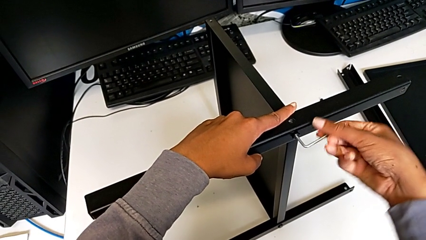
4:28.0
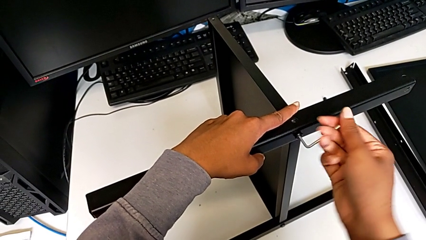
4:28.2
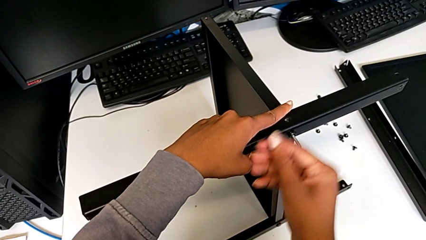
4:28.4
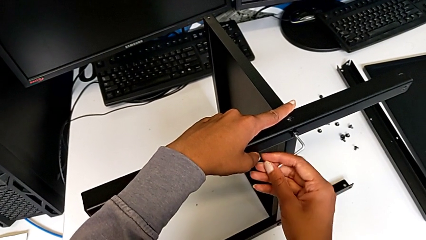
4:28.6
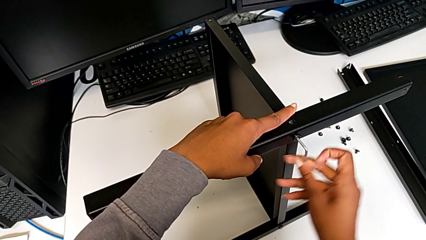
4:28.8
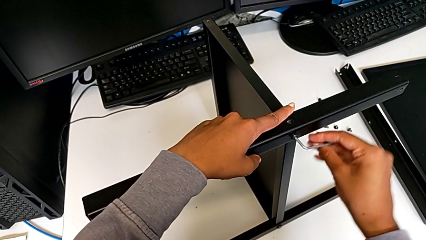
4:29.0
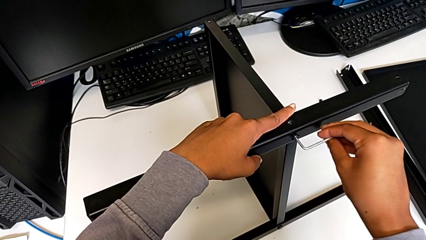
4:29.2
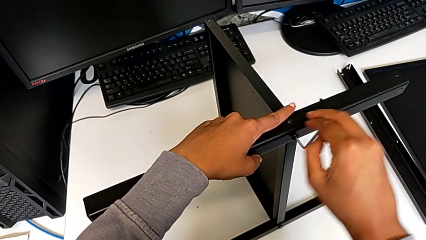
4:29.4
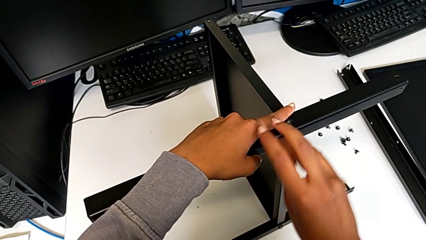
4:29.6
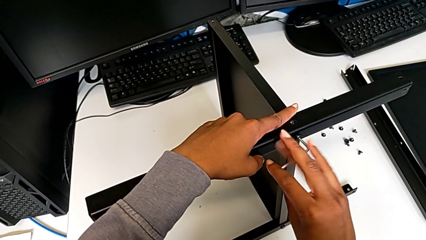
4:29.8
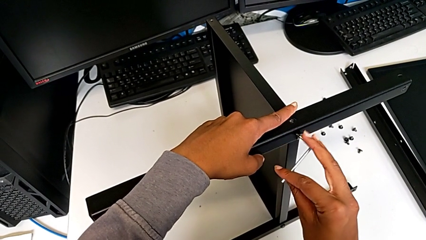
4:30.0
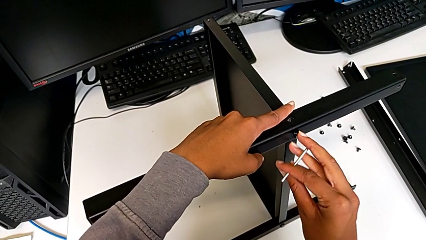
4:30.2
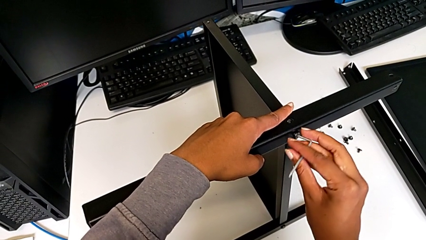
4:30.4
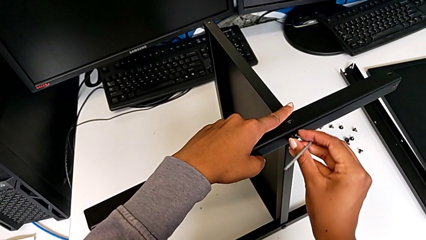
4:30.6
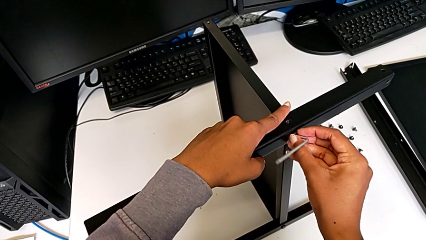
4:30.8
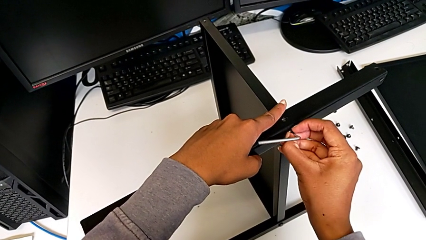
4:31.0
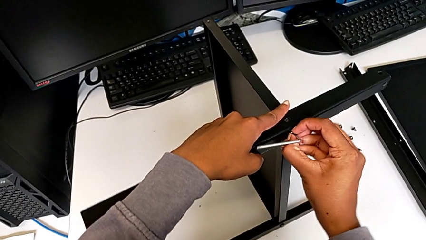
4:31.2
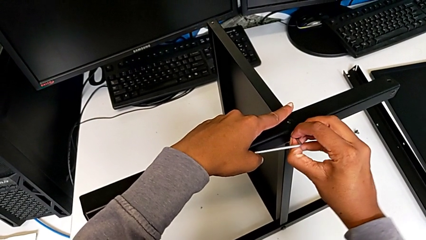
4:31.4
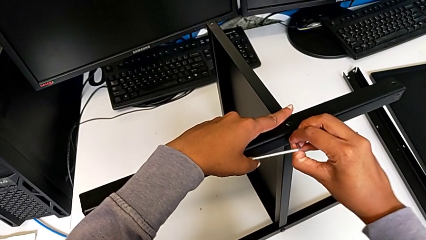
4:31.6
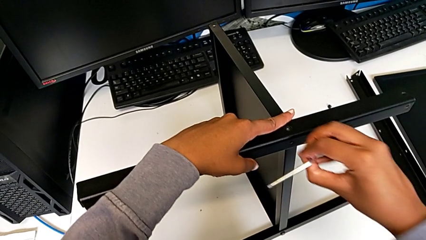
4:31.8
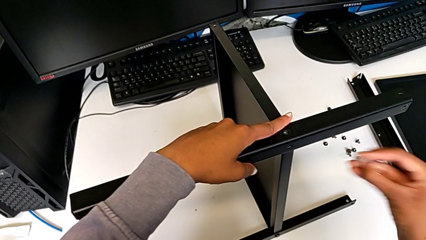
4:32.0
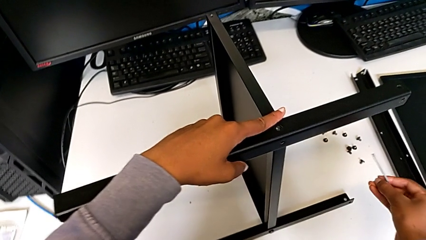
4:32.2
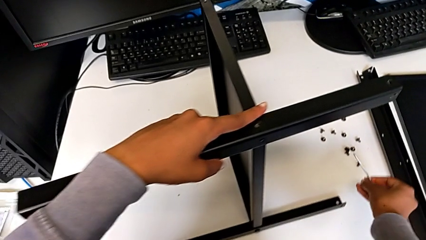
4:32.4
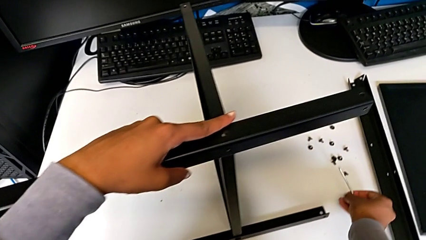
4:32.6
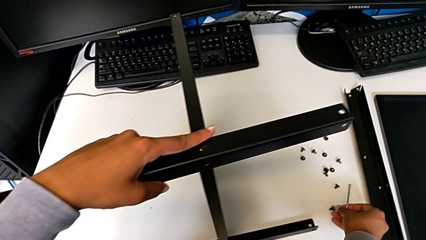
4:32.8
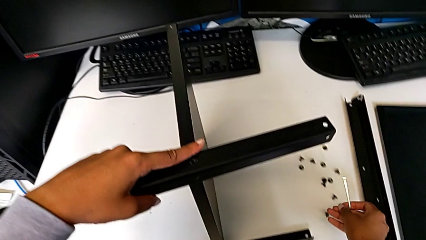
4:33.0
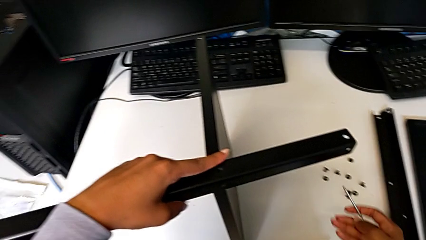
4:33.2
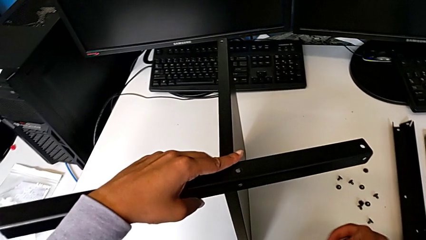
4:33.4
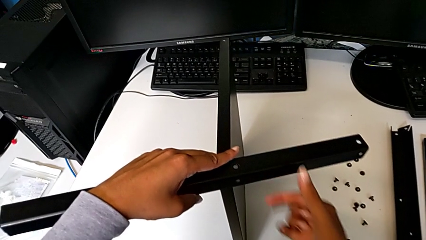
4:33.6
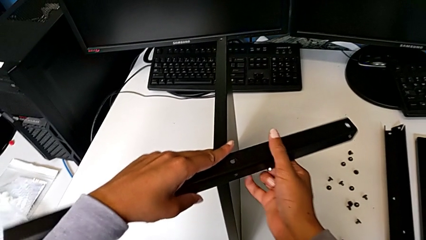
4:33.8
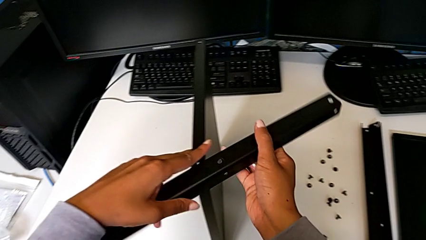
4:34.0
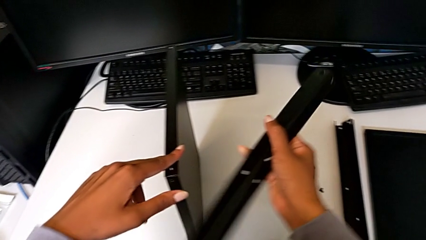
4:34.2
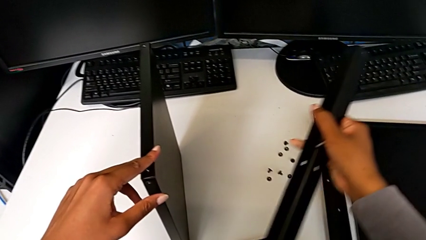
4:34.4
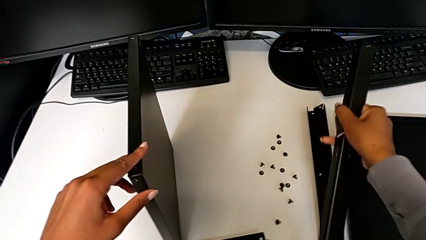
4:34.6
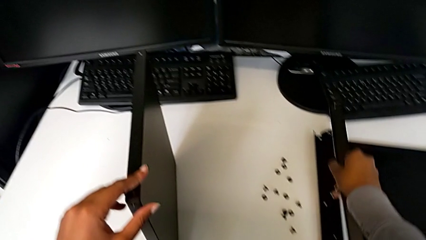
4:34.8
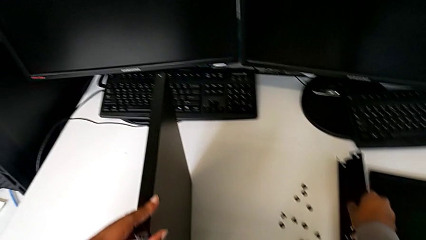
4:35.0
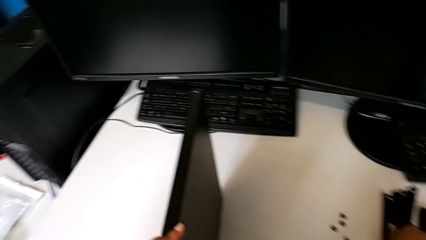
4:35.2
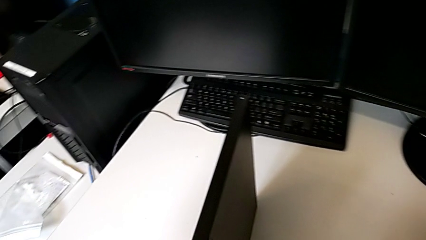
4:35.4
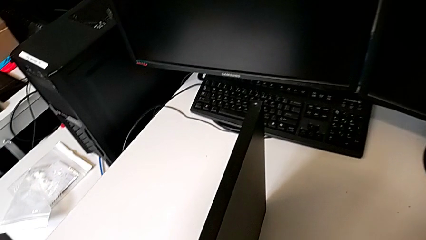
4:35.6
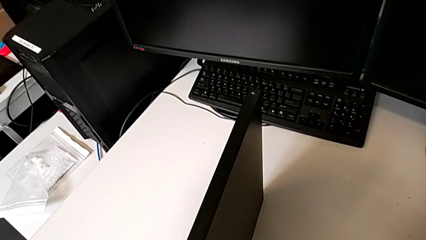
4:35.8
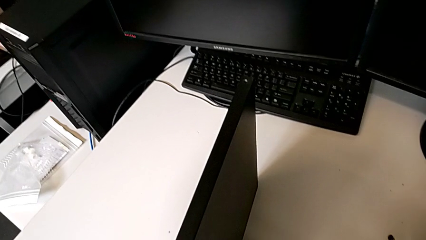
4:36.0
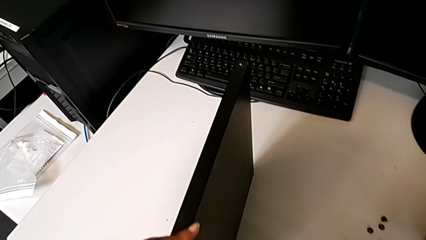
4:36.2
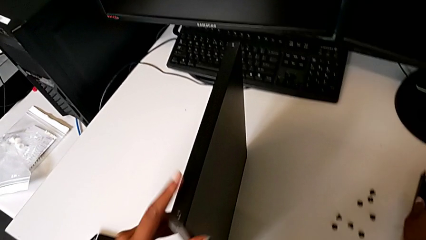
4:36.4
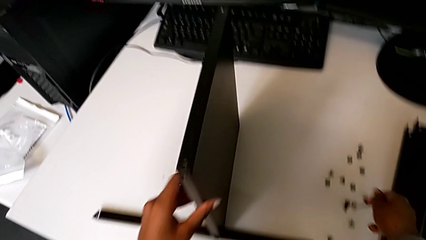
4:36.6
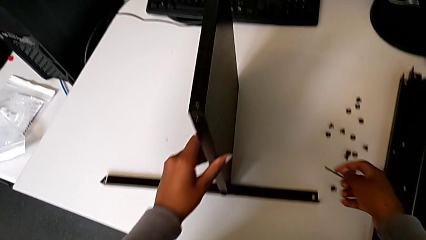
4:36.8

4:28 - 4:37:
The camera wearer is disassembling the third leg from the shelf. They unscrew the hex socket head, disassemble it, place it, disassemble the leg with the right hand and place it.

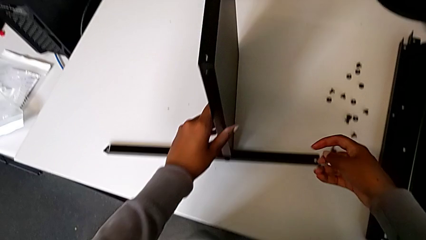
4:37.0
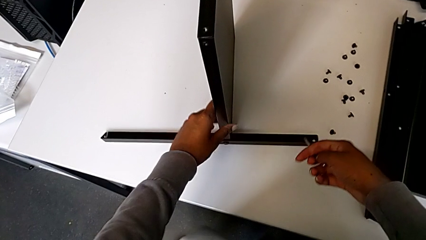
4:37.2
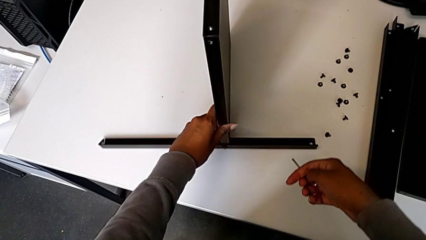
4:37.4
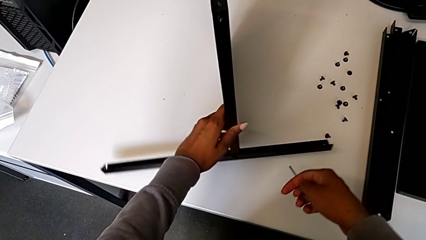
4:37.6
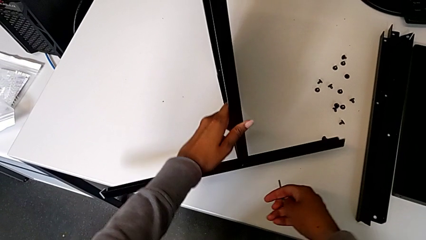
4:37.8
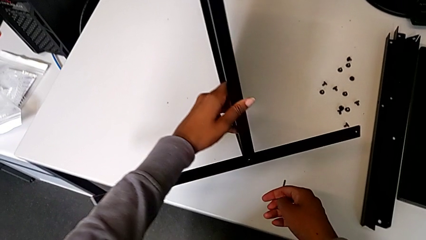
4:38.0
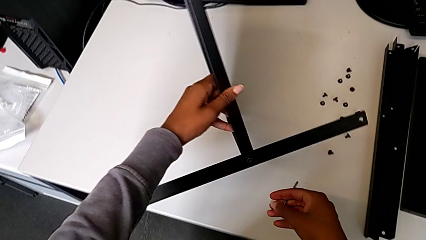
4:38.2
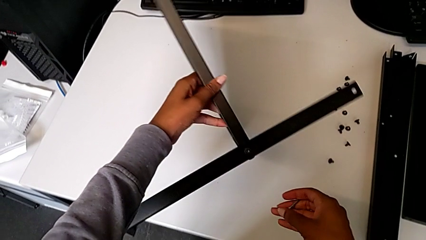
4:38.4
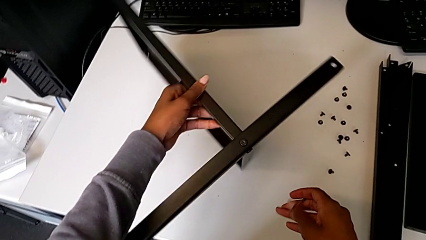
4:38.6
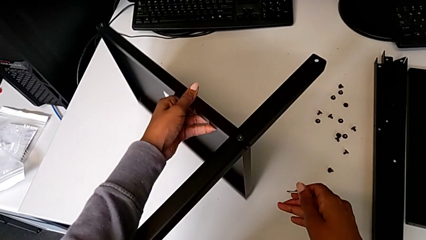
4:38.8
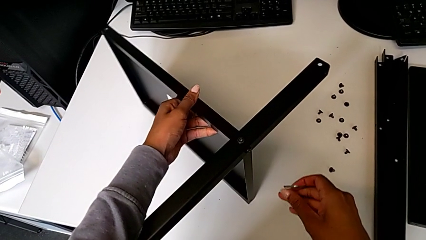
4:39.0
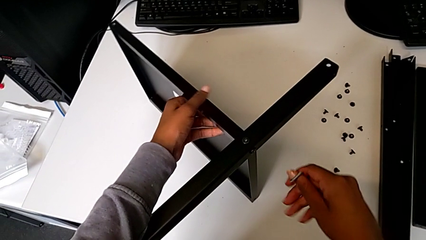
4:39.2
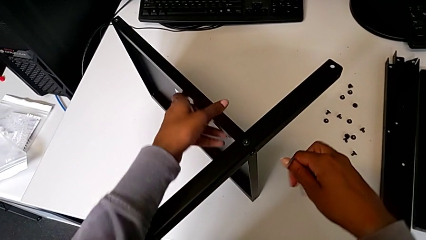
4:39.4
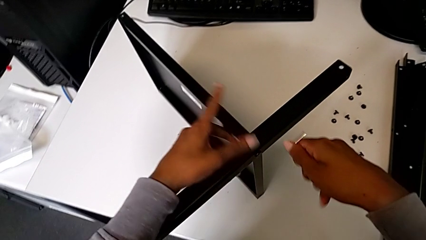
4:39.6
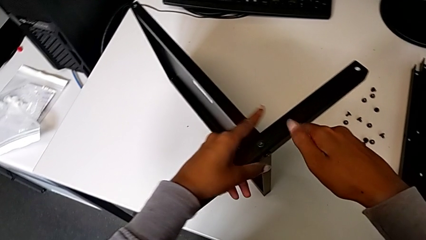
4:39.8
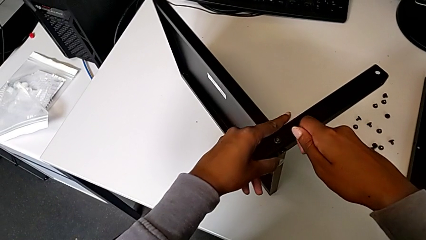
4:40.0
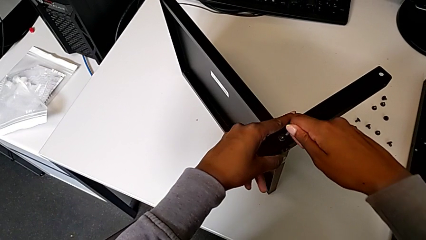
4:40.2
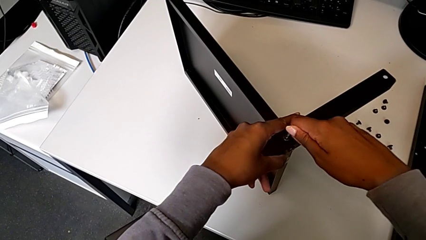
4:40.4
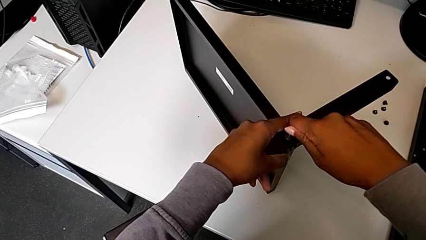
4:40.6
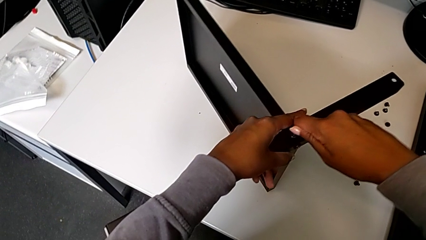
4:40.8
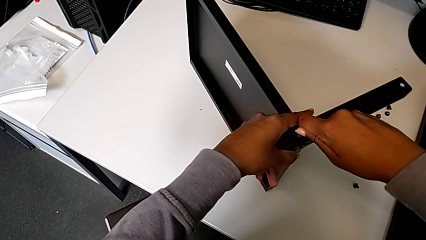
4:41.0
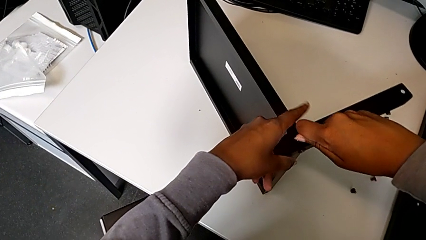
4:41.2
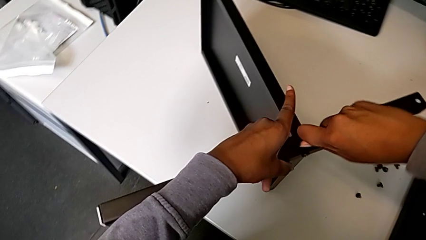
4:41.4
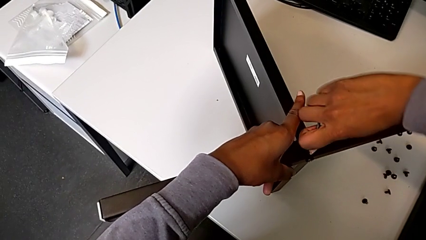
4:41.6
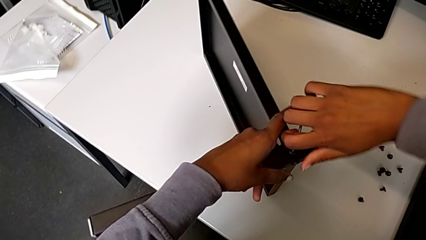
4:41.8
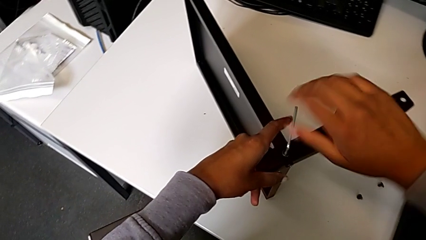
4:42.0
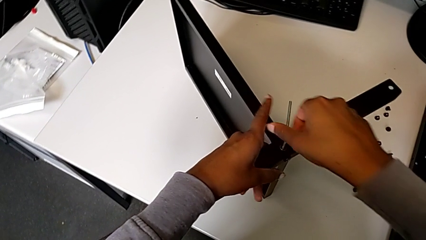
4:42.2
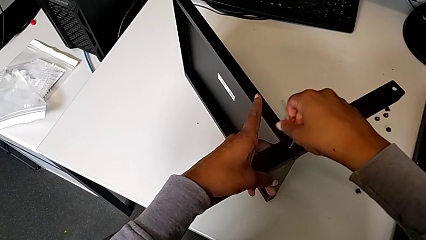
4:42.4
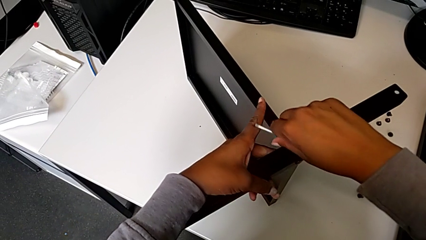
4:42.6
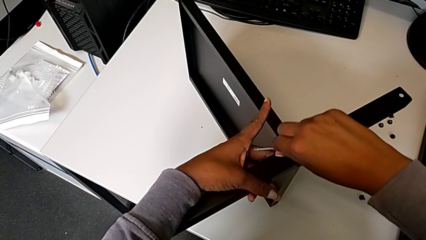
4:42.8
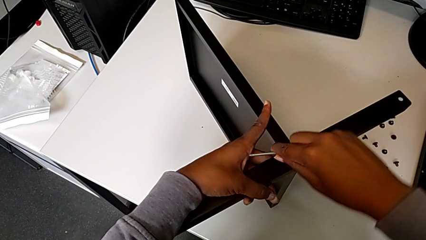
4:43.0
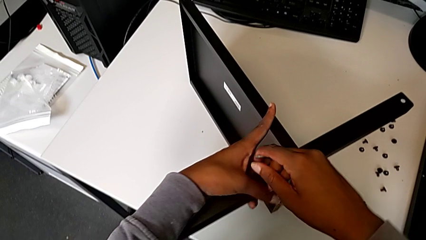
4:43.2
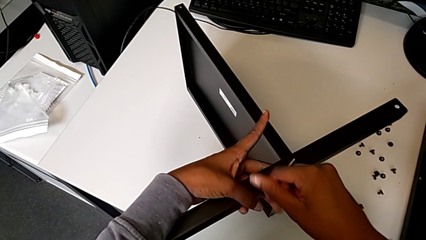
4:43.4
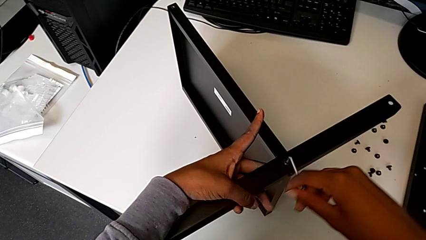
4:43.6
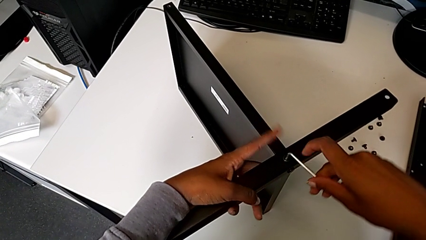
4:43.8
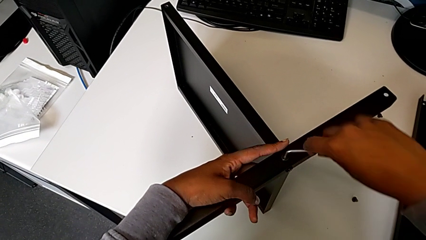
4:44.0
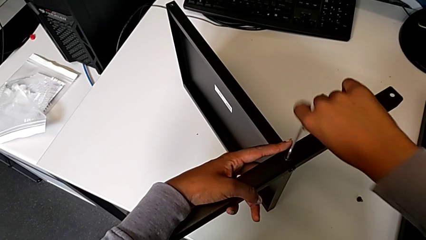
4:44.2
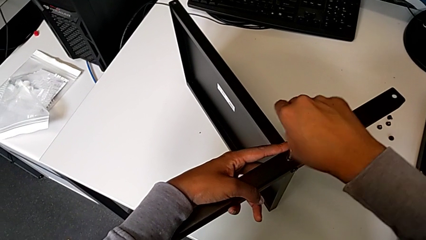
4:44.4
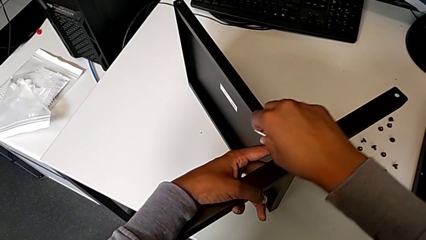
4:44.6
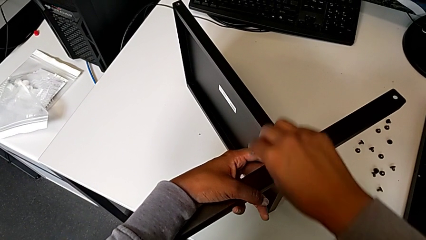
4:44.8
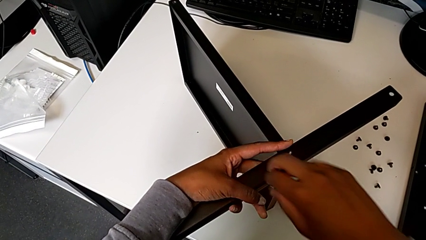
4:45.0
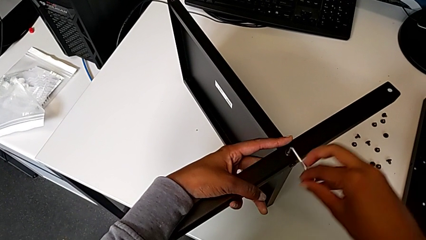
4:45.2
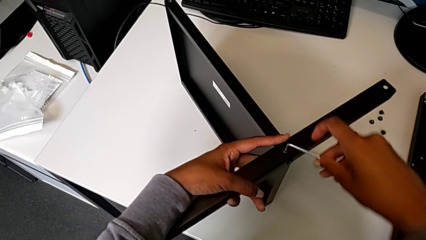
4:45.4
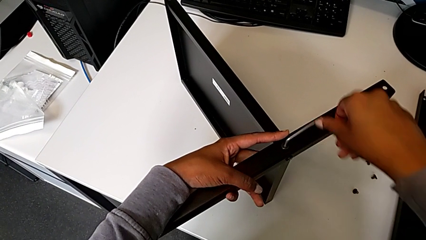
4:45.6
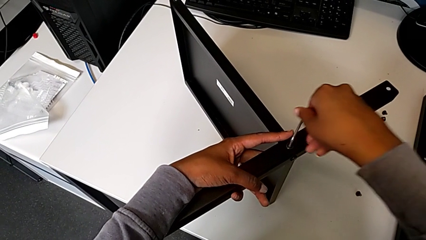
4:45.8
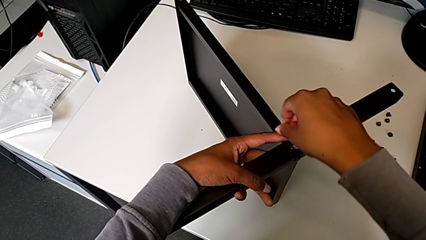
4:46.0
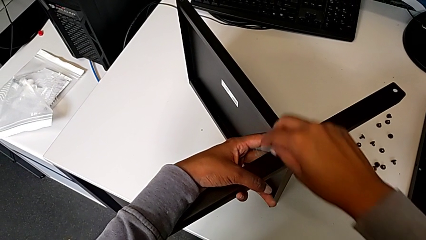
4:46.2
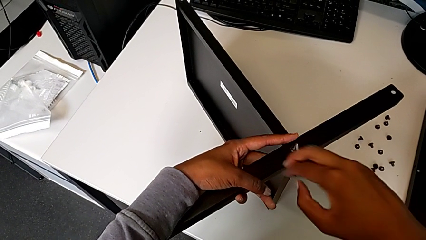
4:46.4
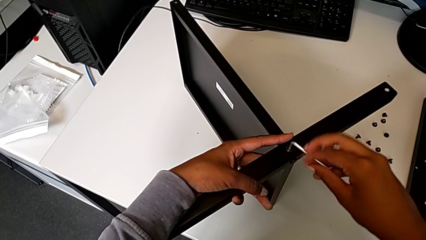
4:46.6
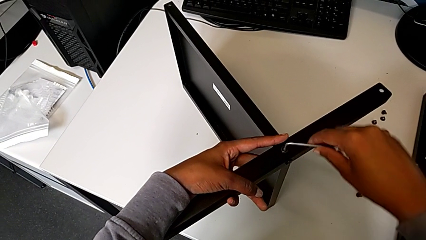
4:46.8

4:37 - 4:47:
The camera wearer is disassembling the fourth leg from the shelf. They rotate the nightstand, insert the Allen wrench and begin to unscrew the hex socket head.
